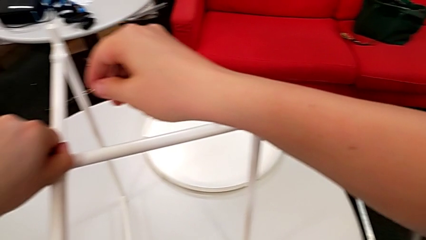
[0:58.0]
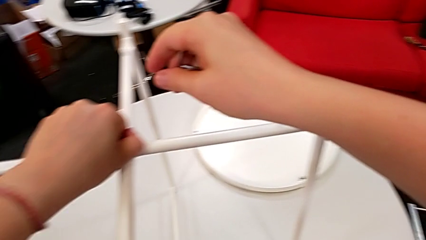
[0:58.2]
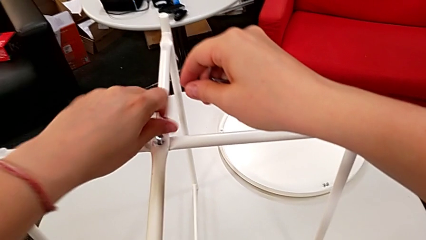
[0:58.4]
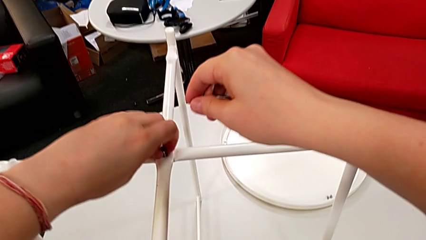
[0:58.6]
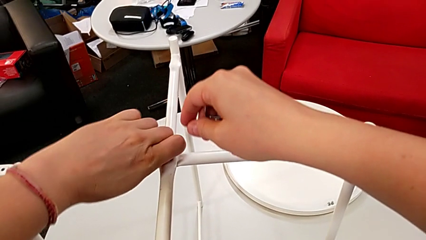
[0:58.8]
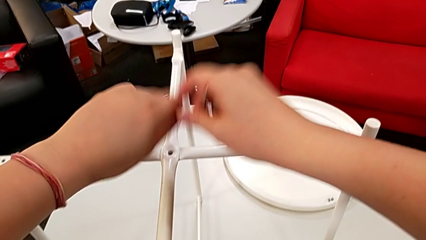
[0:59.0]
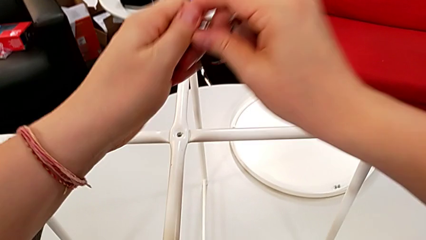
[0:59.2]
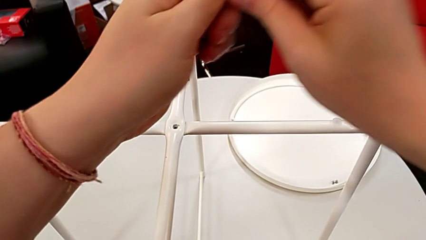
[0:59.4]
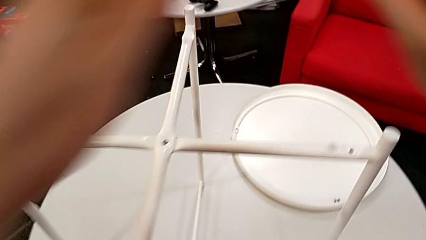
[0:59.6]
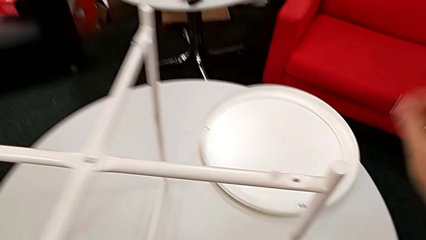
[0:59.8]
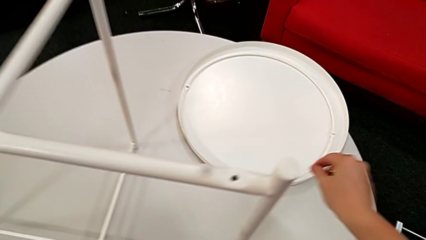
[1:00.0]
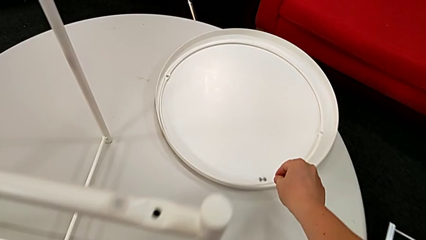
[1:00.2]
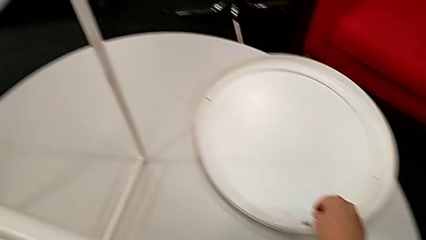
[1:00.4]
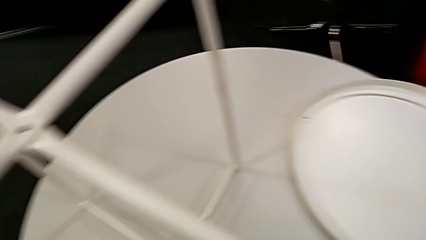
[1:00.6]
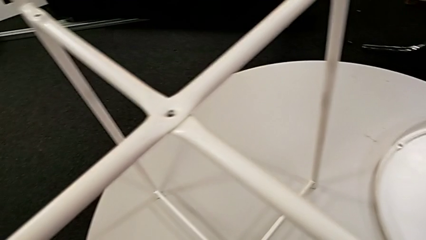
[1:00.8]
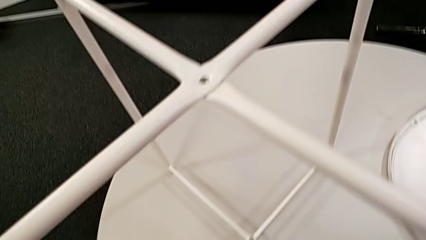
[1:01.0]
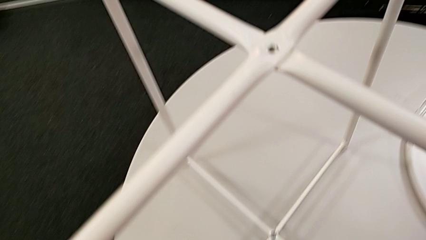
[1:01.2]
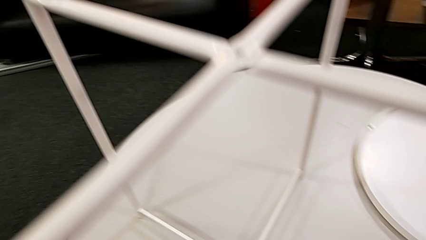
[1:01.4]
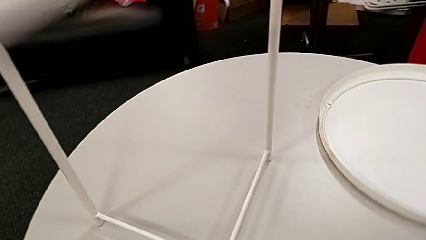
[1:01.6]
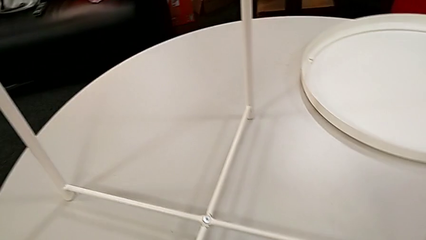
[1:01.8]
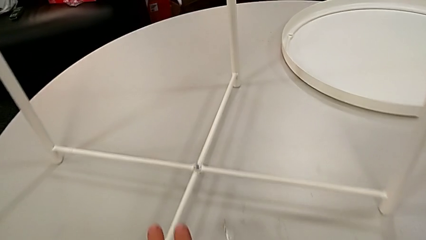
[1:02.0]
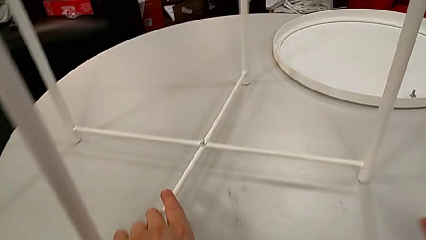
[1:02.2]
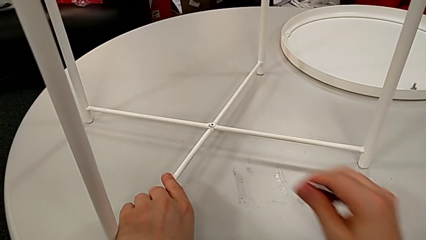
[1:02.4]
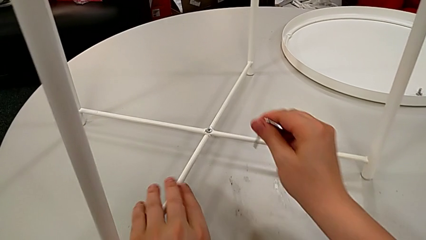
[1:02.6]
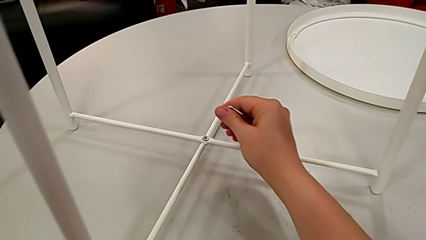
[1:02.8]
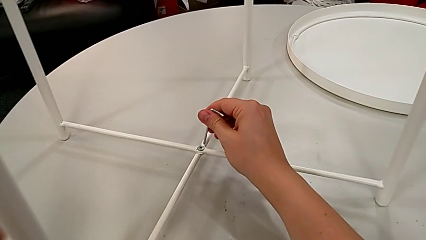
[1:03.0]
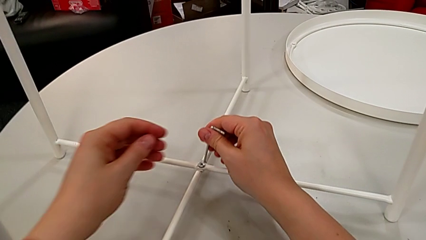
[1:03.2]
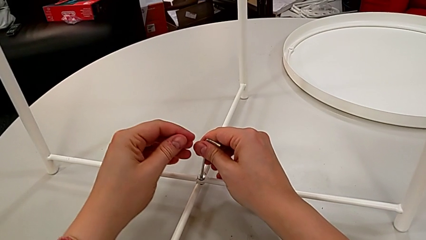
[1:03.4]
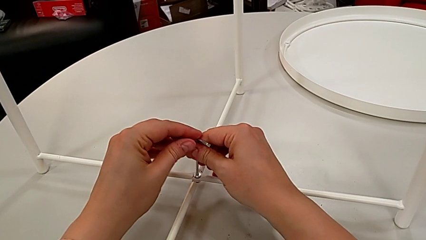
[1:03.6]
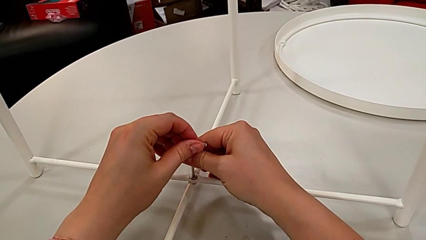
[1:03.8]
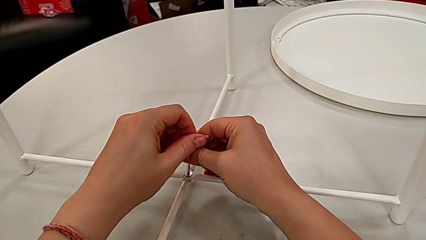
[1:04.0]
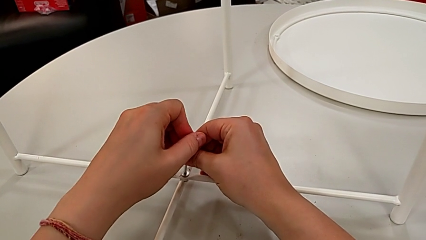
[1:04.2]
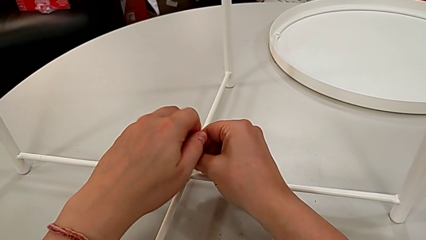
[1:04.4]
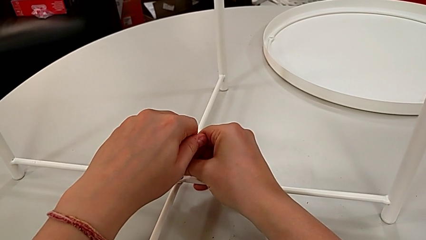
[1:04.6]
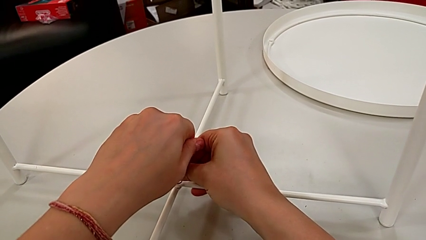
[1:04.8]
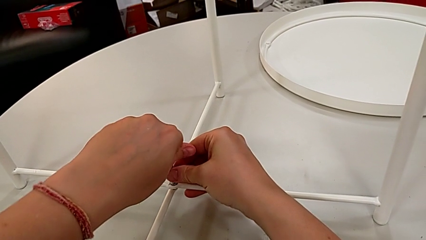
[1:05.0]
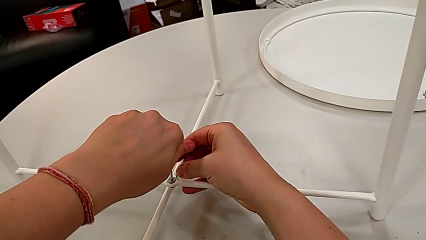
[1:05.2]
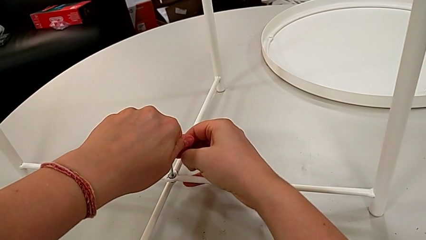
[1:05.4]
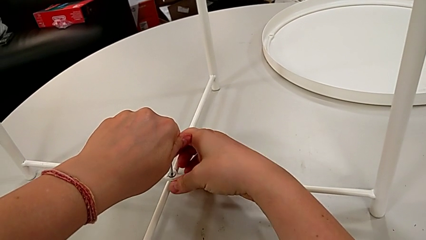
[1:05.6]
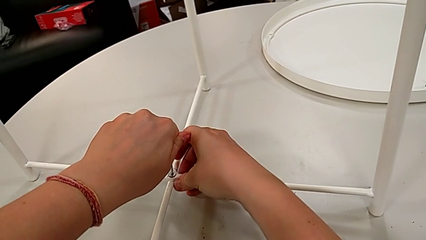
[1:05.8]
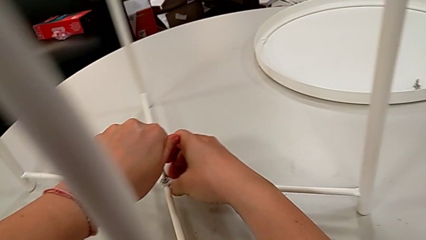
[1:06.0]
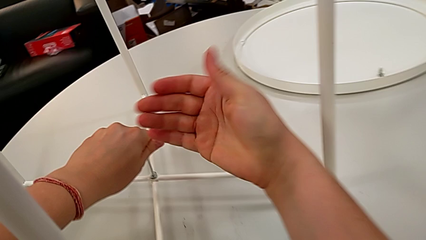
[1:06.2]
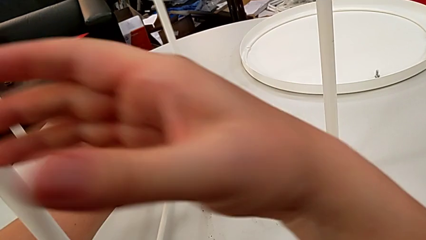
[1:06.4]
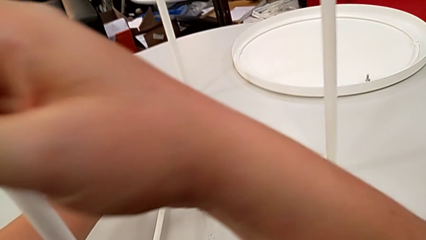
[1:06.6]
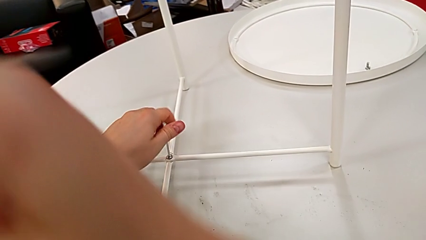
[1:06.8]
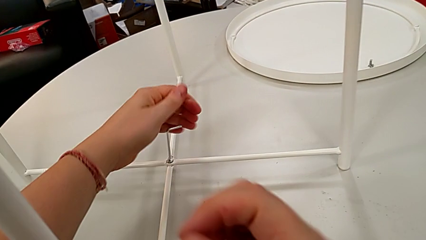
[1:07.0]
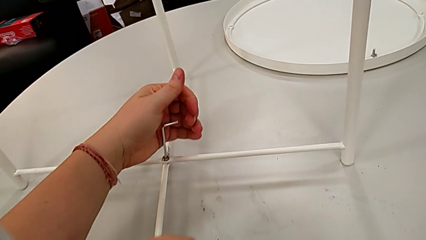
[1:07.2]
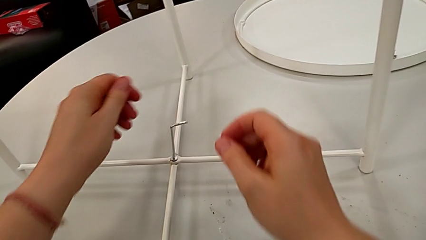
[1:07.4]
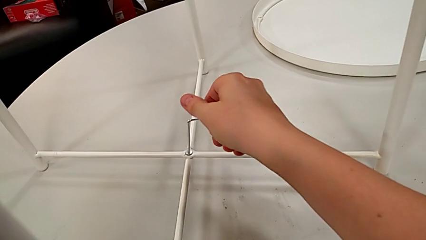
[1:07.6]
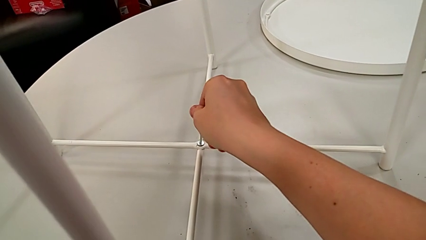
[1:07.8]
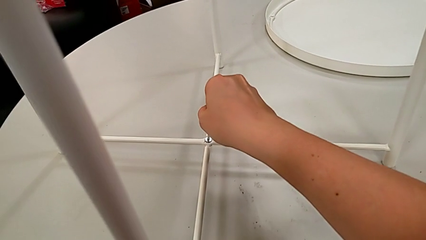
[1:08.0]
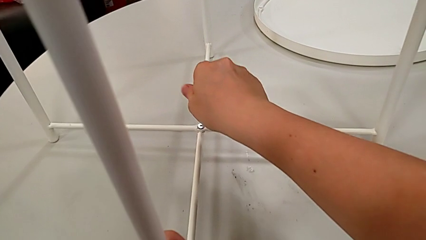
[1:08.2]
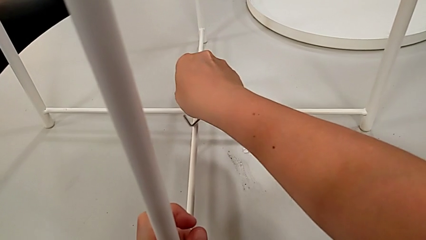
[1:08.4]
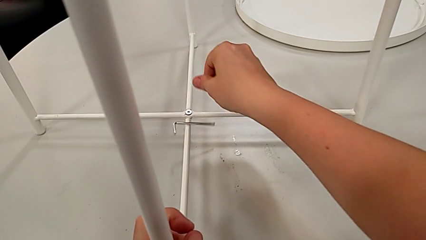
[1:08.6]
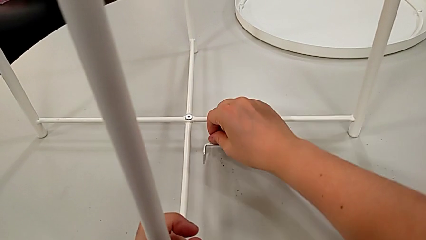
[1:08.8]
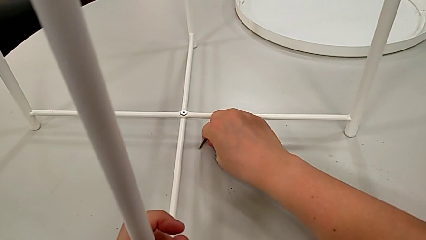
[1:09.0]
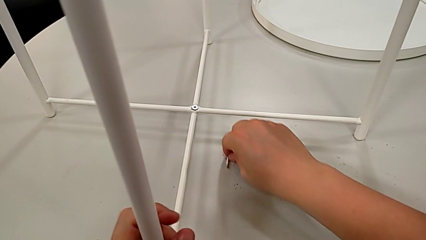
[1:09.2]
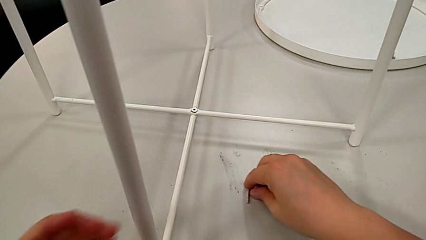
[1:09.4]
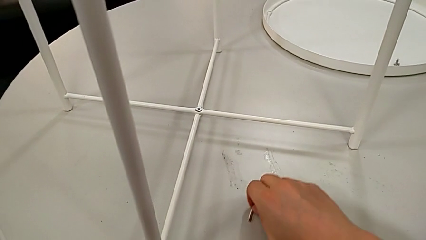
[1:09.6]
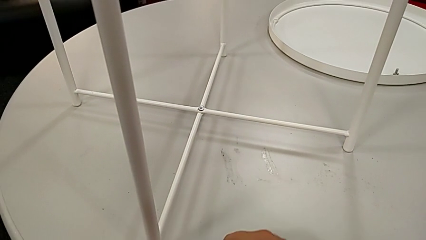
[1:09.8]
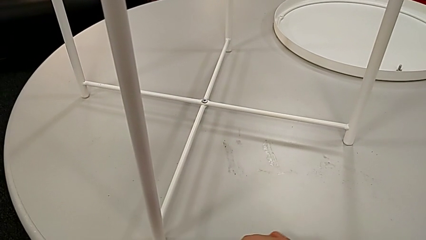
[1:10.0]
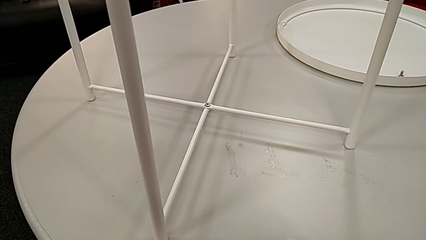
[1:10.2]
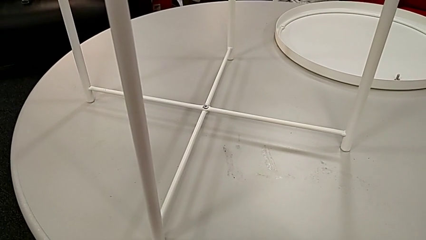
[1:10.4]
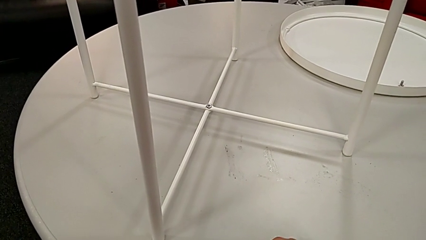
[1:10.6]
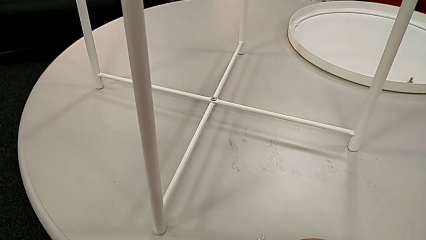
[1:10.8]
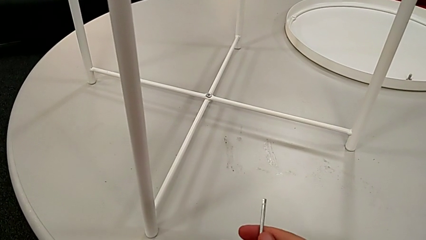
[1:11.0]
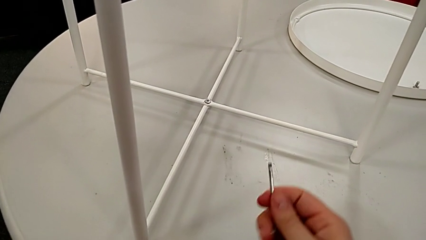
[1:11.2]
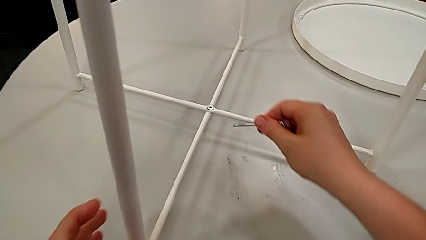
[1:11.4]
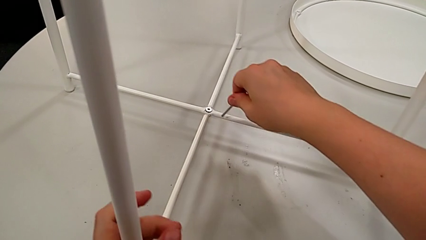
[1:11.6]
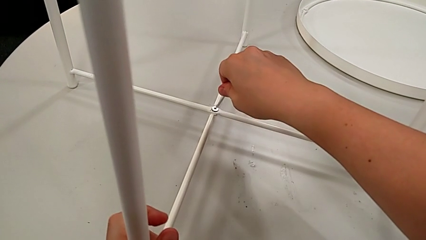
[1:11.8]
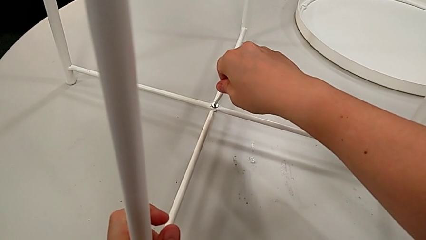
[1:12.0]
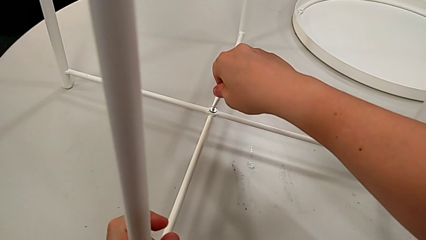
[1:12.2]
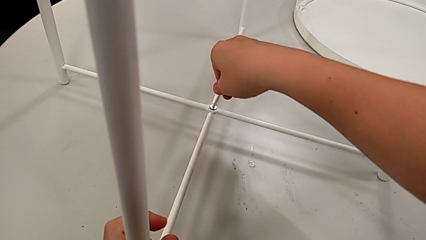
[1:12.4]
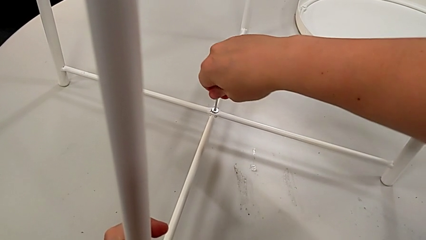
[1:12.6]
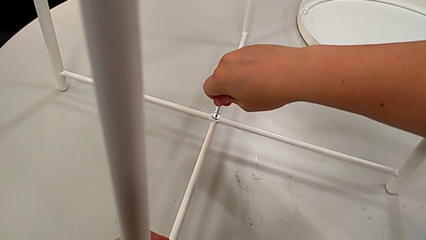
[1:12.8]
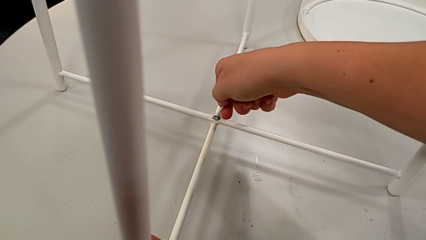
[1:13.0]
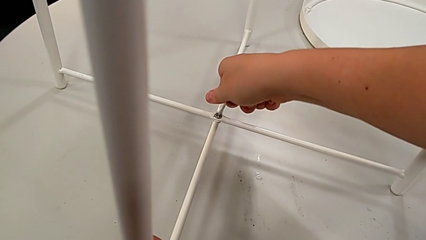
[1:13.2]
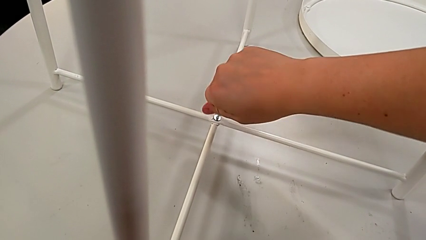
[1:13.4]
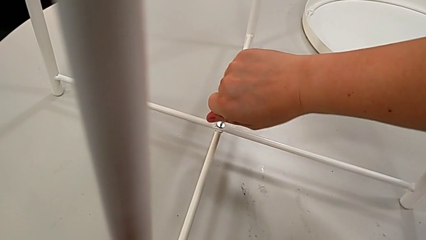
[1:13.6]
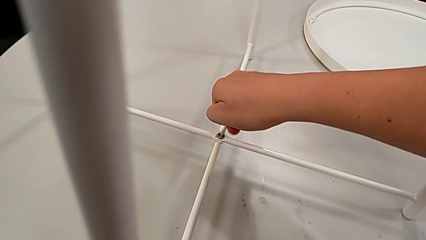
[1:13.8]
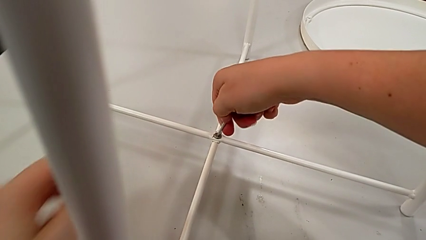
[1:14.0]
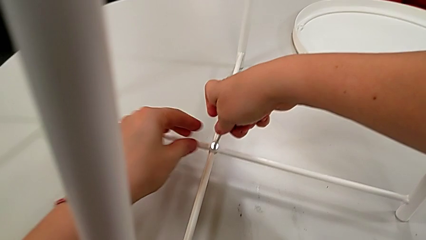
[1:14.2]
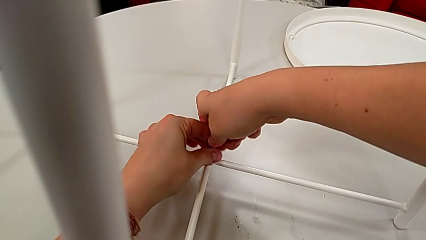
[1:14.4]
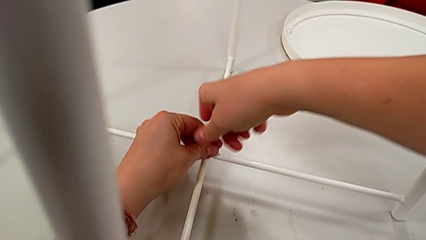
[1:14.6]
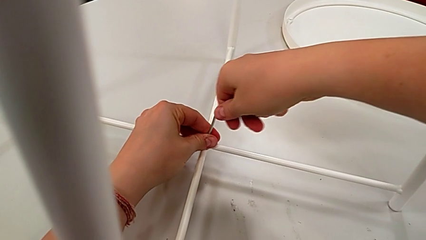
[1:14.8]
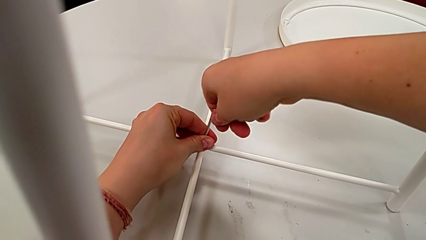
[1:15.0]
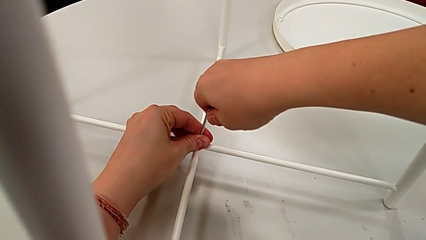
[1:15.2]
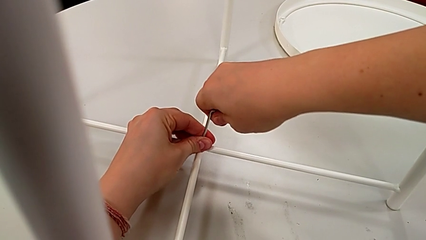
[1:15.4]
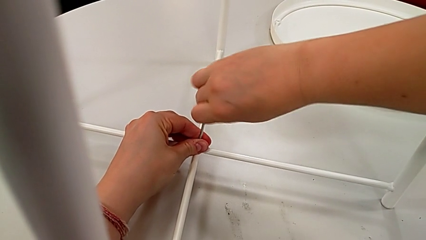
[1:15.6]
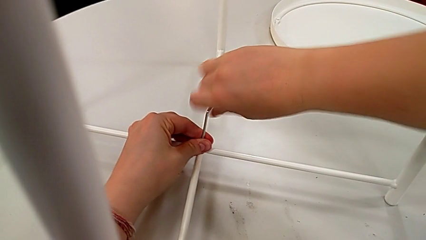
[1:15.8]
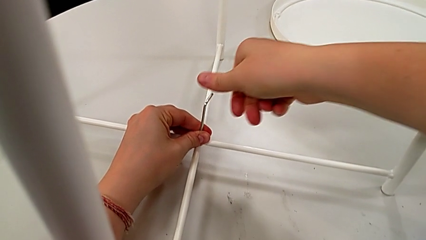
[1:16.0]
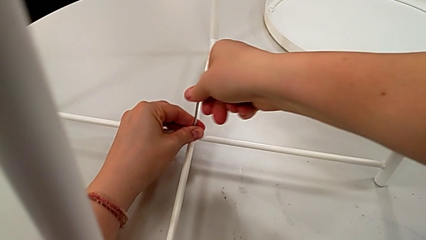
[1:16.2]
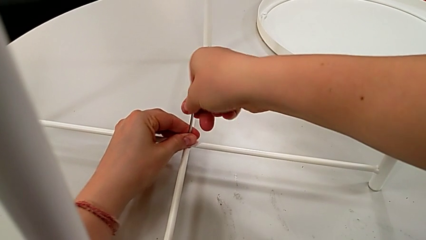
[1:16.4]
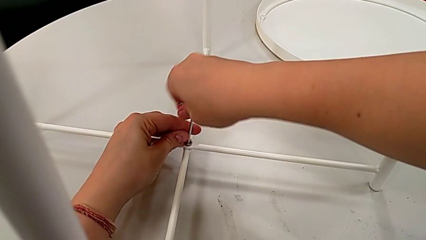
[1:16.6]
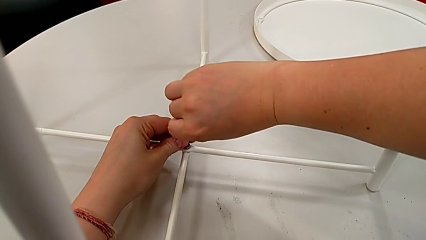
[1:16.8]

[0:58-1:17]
The camera wearer is unscrewing the hex socket head from the base. They disassemble the hex socket head, grab it, place it, approach it, insert the Allen wrench and unscrew the hex socket head. They grab the leg with the right hand, grab the Allen wrench, wrongly drop it, slide it and grab it. They approach the hex socket head, insert the Allen wrench and begin to unscrew the hex socket head.
